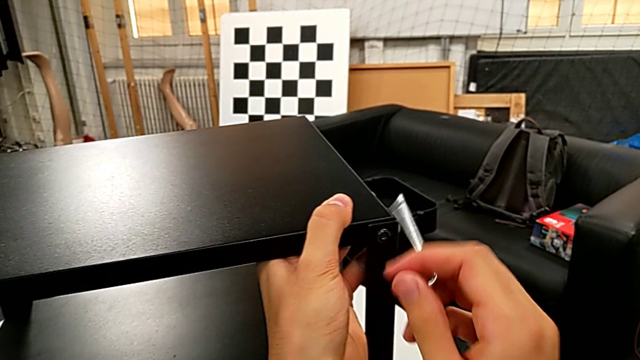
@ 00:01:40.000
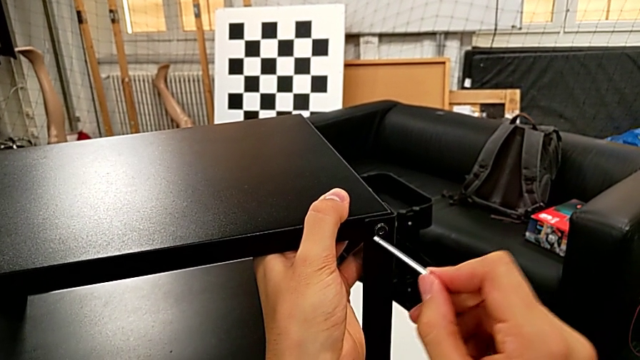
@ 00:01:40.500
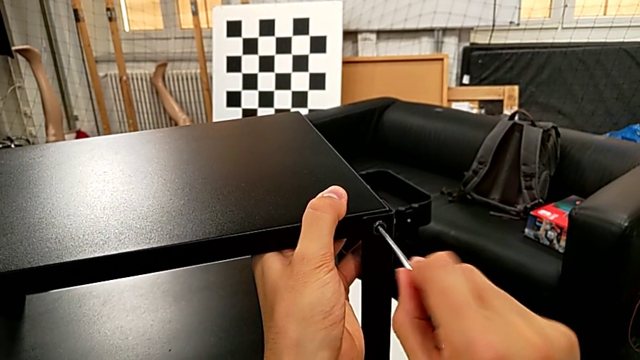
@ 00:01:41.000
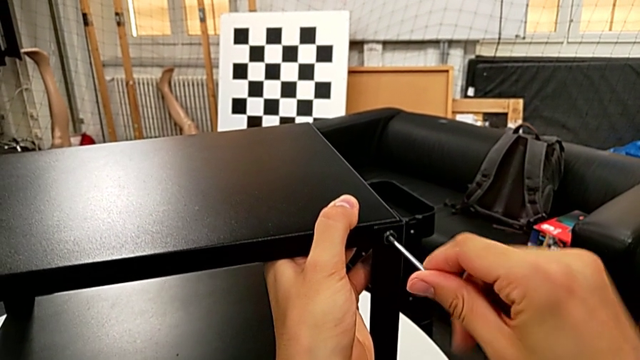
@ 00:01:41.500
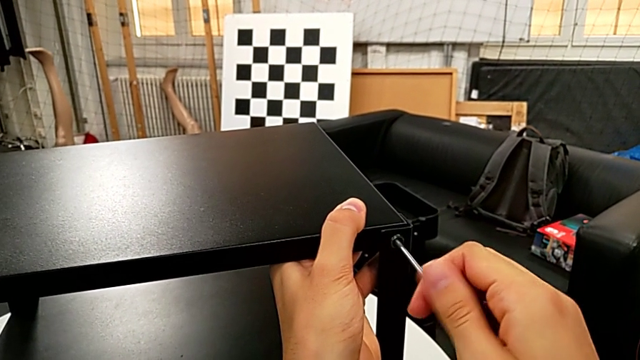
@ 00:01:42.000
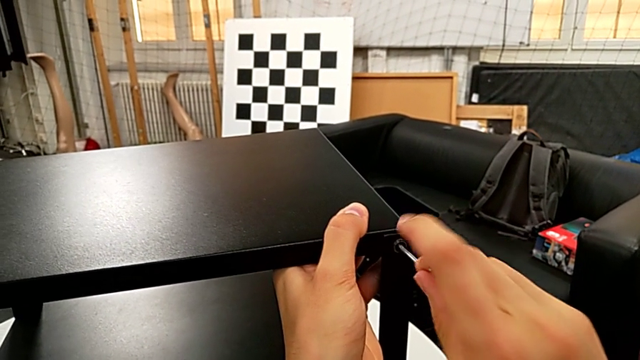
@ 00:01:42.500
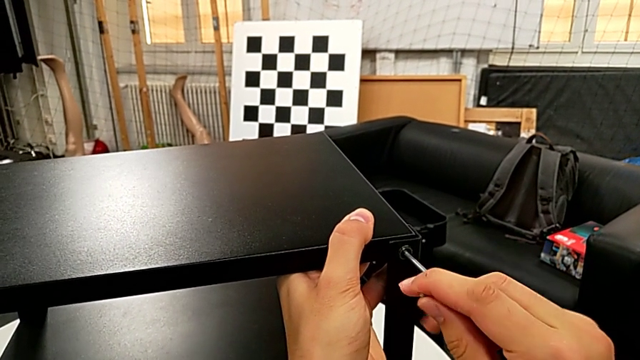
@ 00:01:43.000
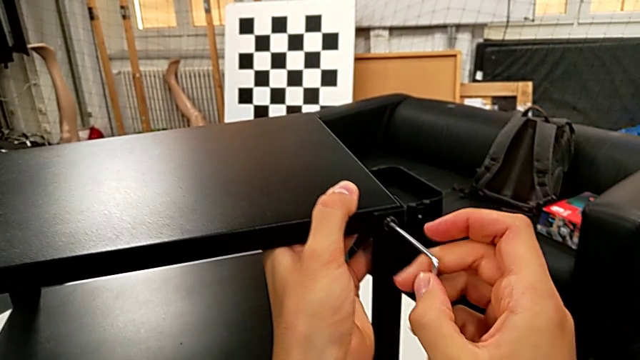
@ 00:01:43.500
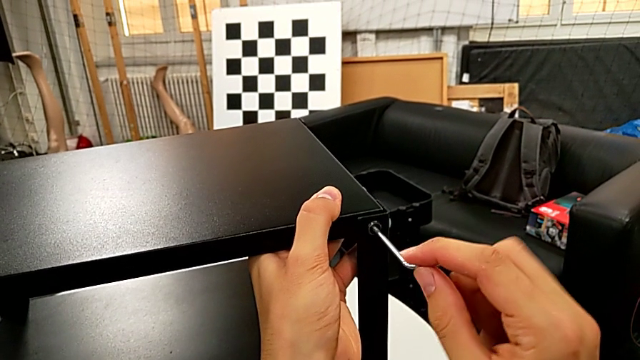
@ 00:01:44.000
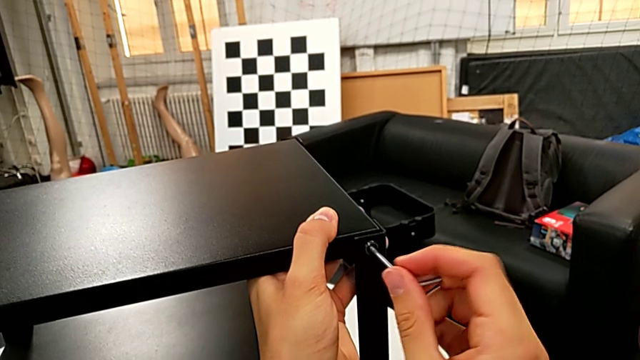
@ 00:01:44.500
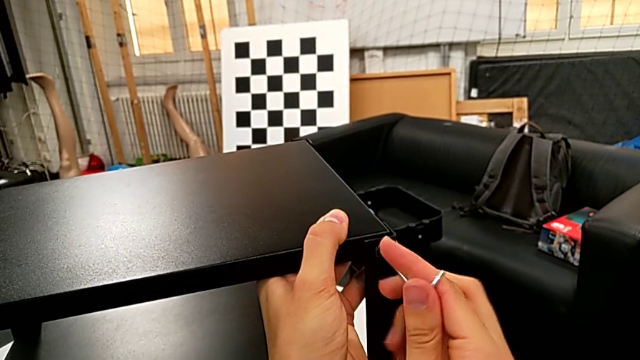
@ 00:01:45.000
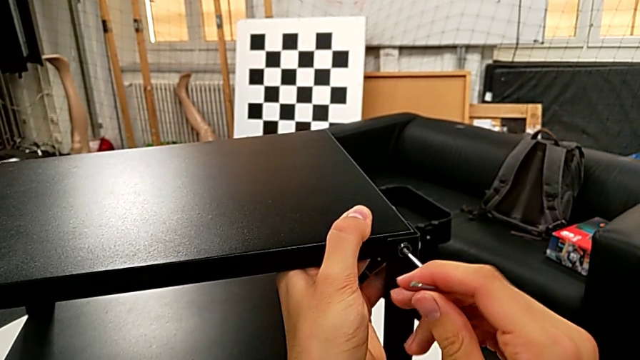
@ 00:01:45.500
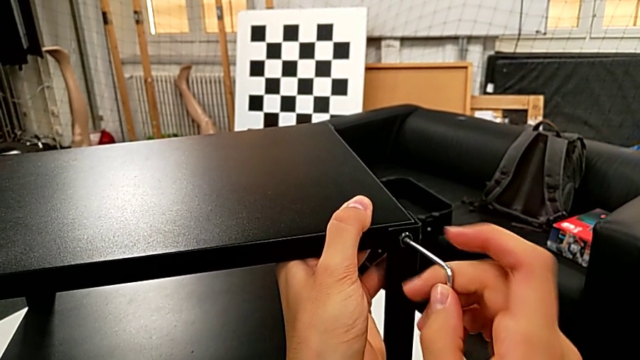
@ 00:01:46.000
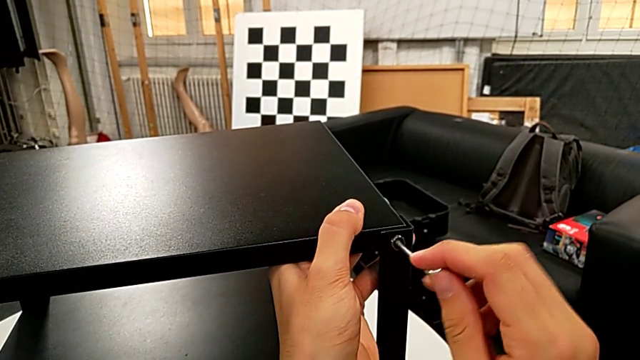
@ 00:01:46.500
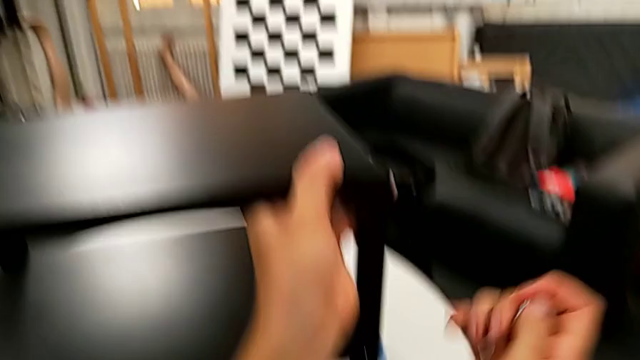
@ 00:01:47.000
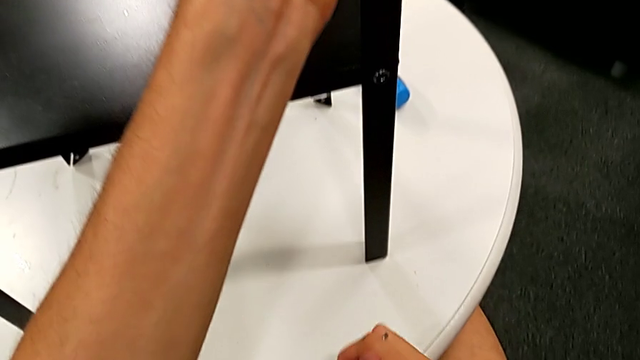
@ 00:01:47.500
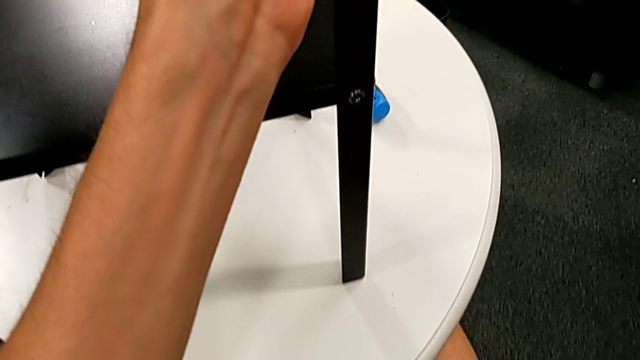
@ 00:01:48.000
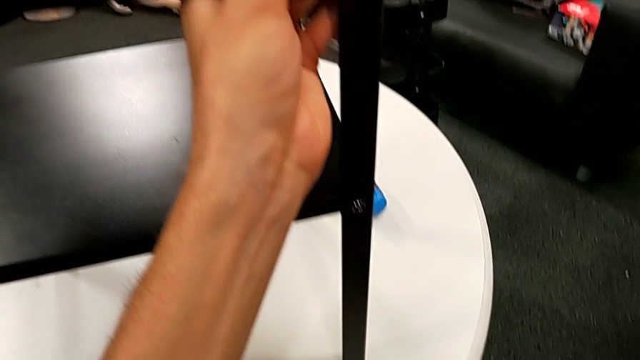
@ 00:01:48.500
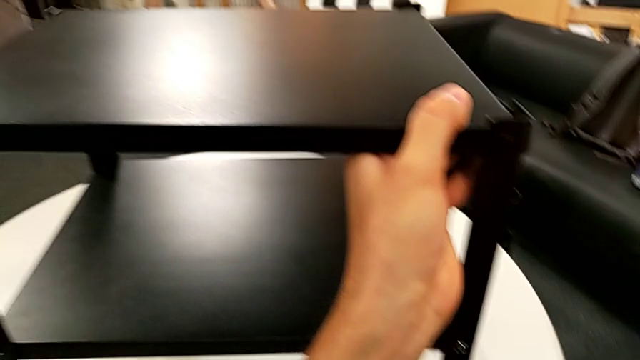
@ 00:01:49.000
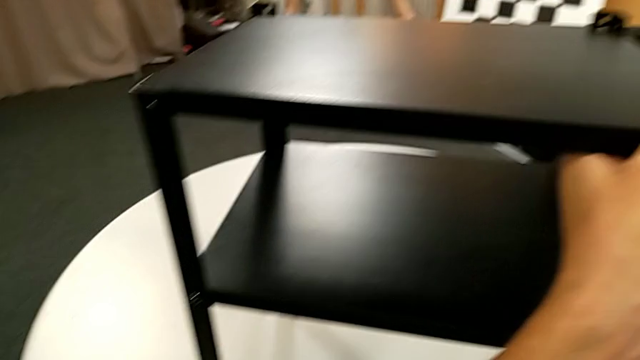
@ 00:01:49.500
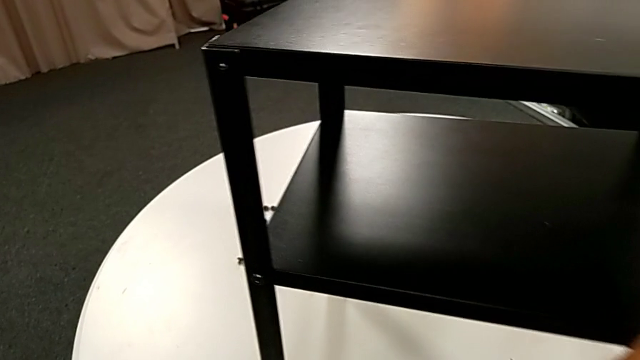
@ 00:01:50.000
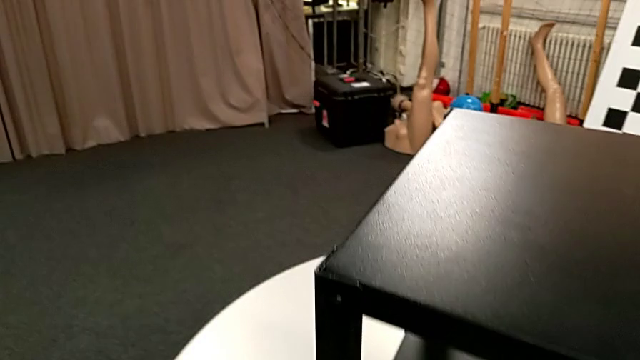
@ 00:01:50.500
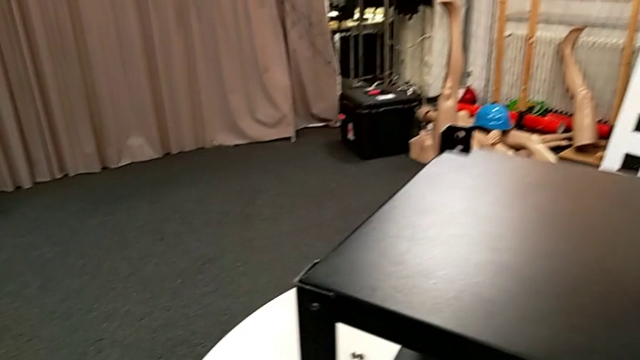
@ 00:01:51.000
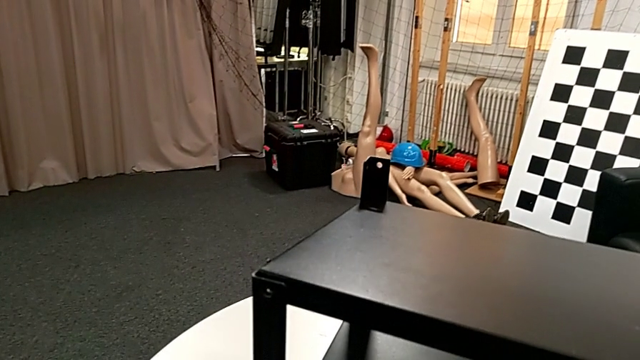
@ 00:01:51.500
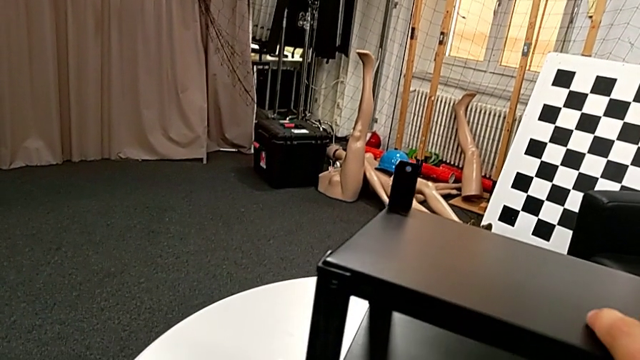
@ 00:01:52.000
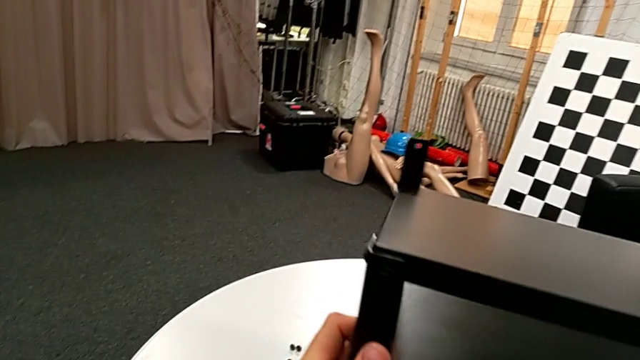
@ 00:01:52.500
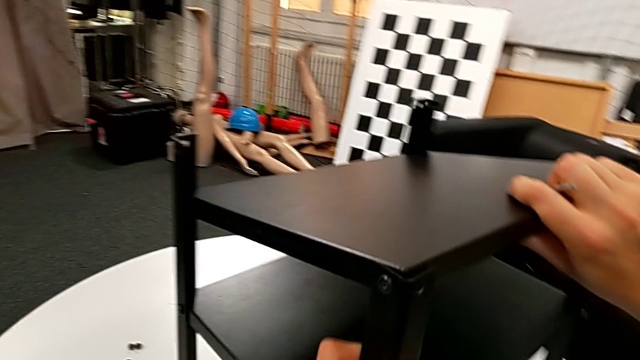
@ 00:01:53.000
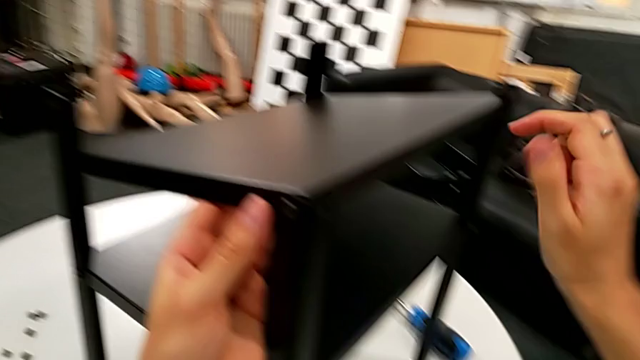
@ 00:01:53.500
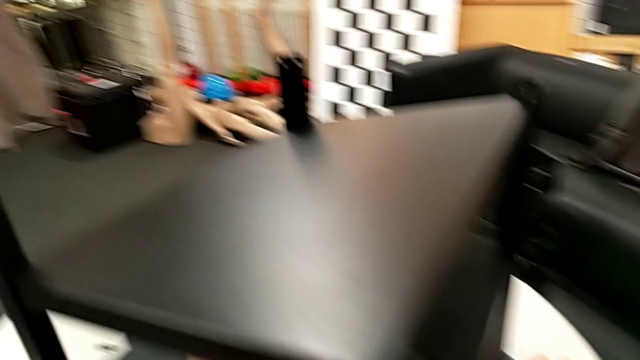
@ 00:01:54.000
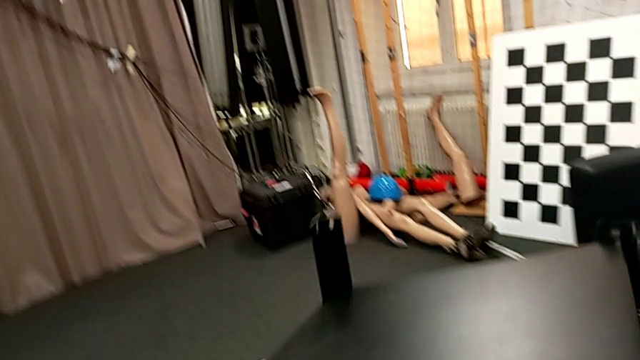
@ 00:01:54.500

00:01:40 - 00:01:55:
The camera wearer is disassembling the top table. They unscrew the hex socket head twice, wrongly drop it, grab it, place it and rotate the nightstand.

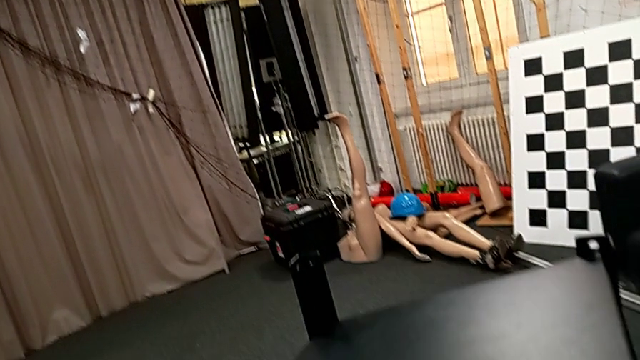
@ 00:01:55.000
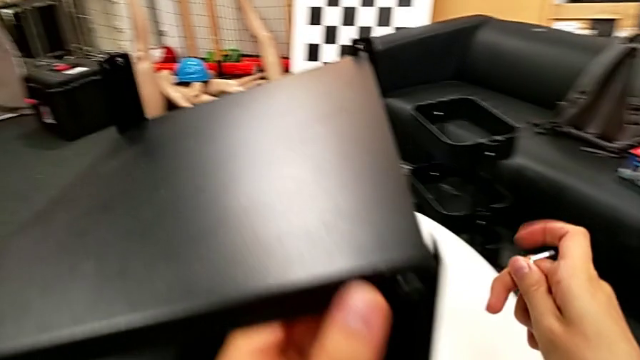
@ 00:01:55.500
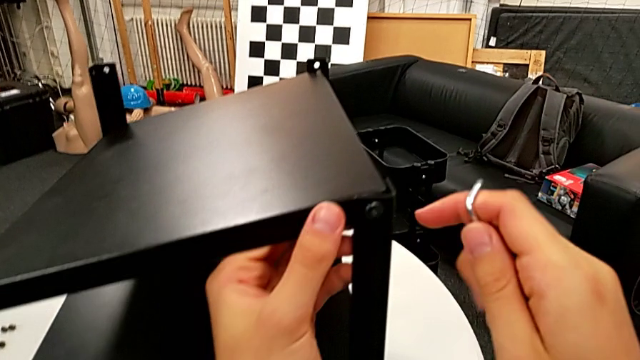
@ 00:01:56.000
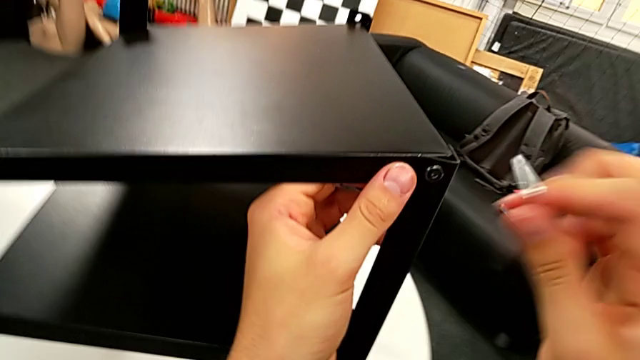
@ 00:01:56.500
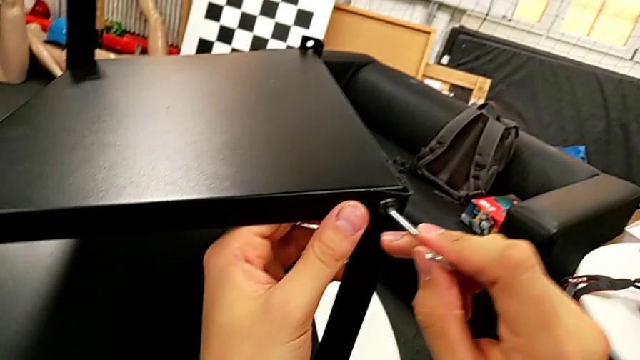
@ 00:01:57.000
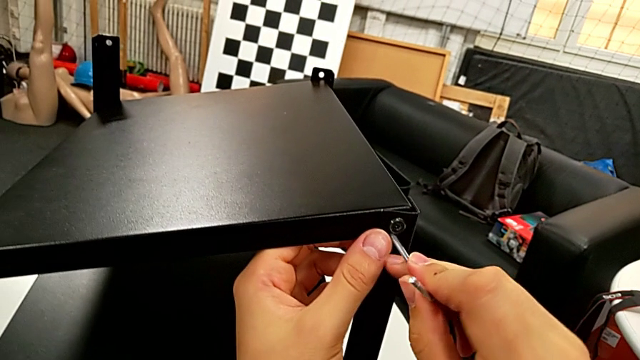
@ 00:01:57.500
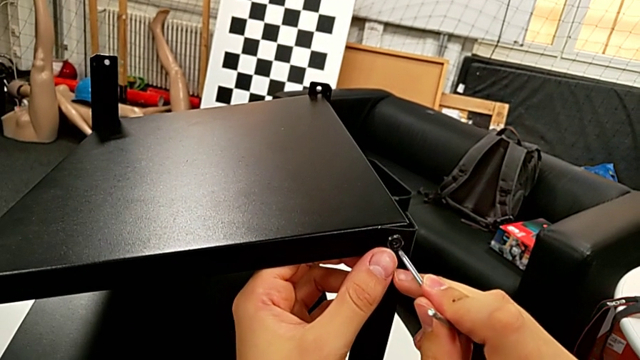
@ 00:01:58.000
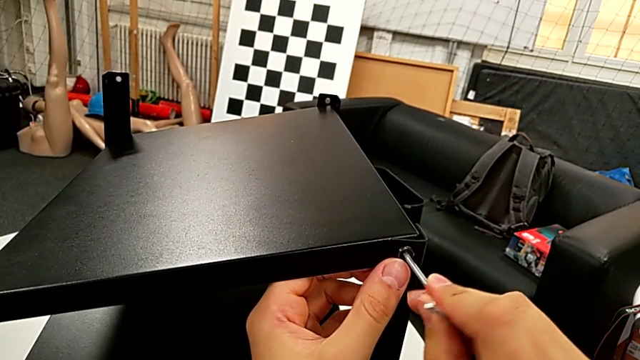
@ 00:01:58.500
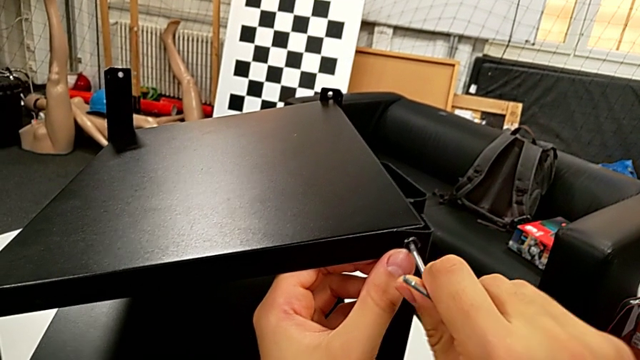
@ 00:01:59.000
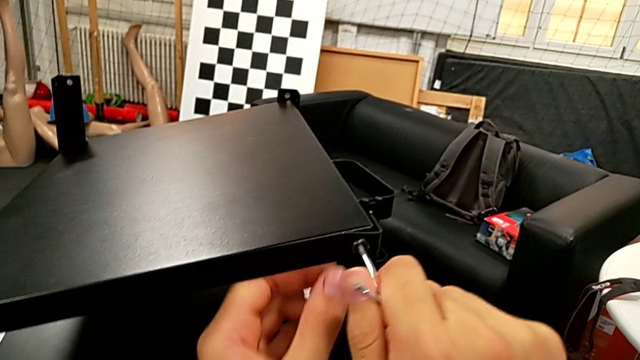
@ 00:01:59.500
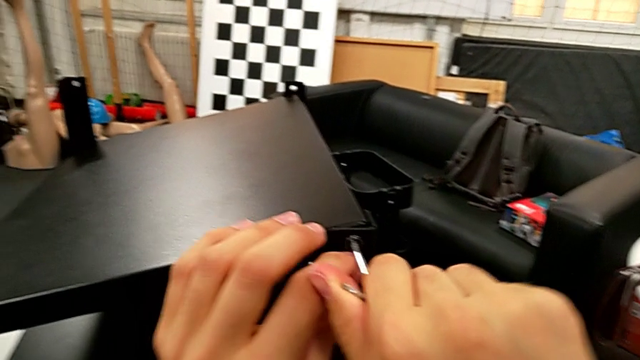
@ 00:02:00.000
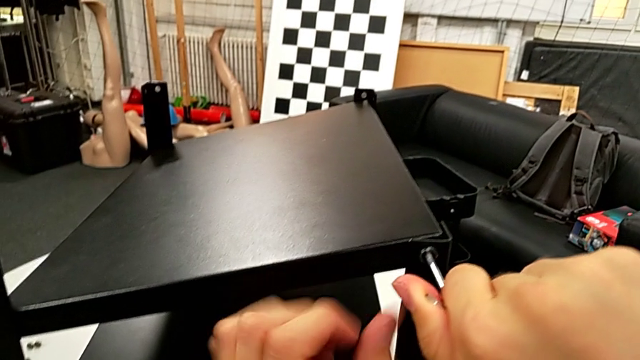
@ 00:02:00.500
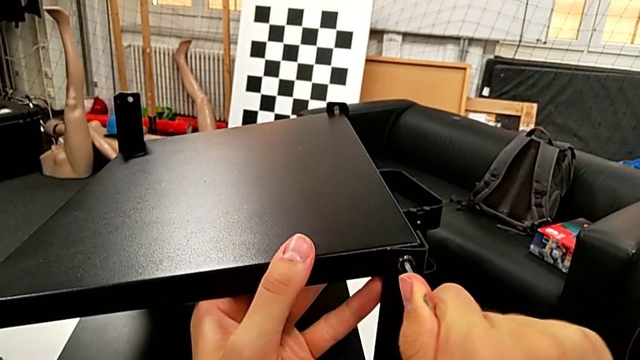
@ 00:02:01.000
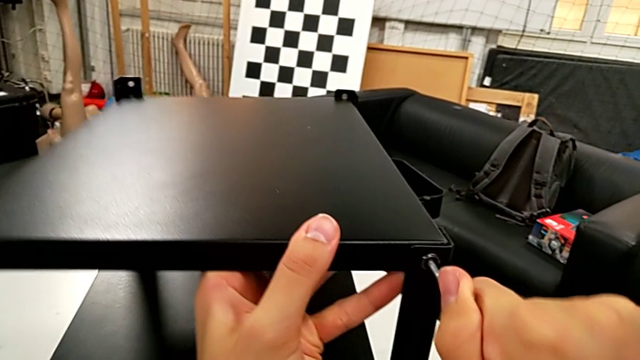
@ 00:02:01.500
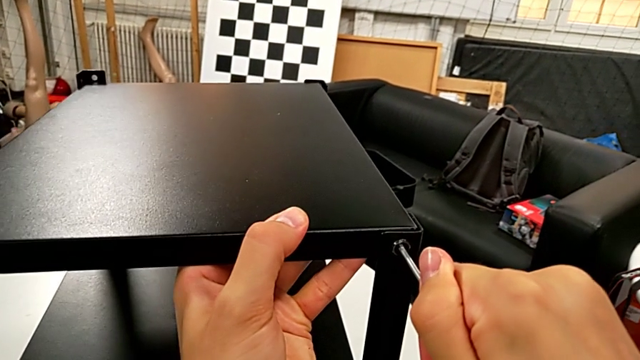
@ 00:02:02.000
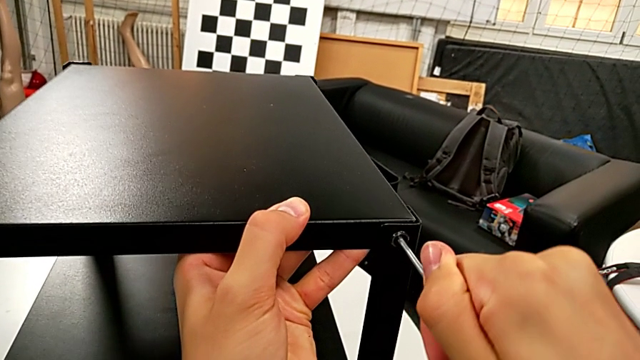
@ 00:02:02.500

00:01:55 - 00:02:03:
The camera wearer is disassembling the top table. They rotate the Allen wrench, insert it and begin to unscrew the hex socket head.
